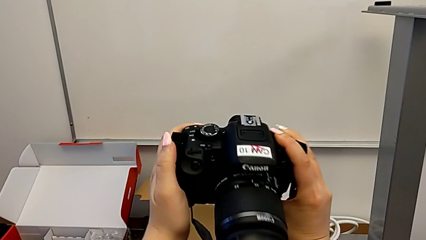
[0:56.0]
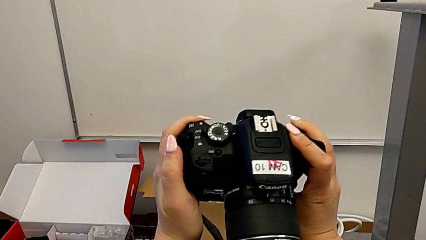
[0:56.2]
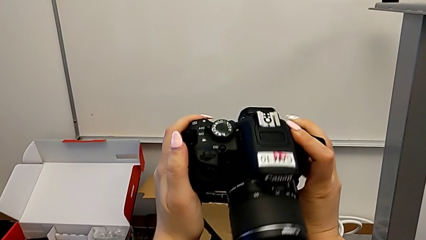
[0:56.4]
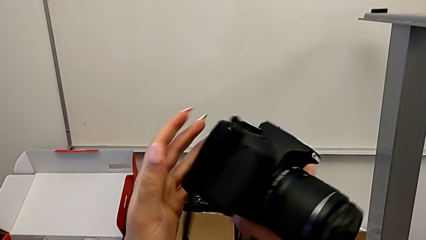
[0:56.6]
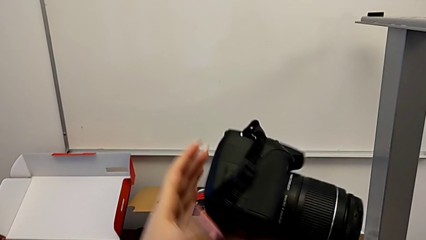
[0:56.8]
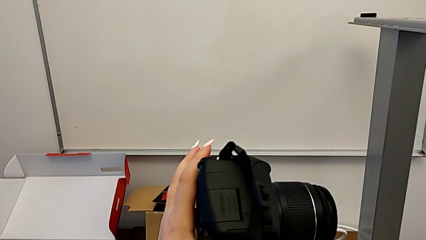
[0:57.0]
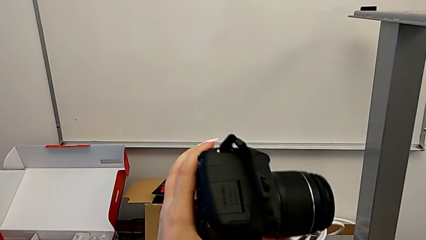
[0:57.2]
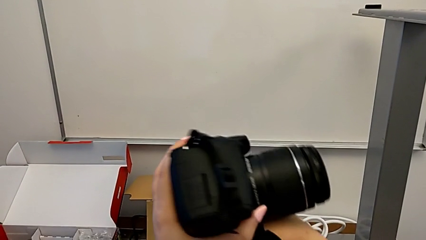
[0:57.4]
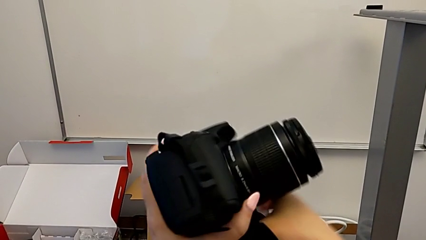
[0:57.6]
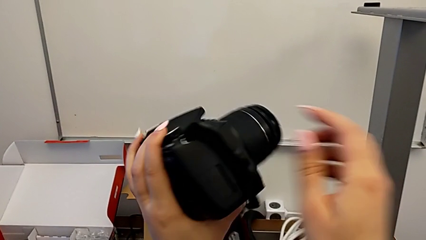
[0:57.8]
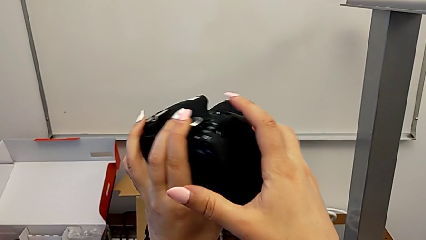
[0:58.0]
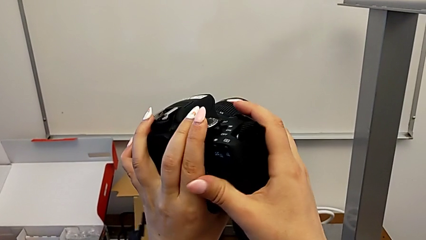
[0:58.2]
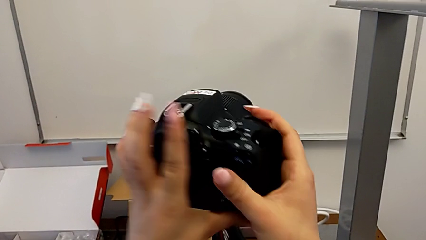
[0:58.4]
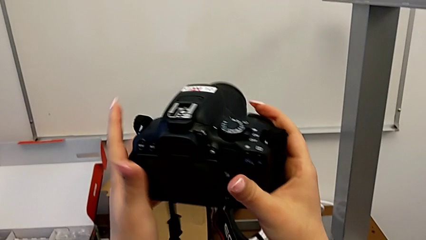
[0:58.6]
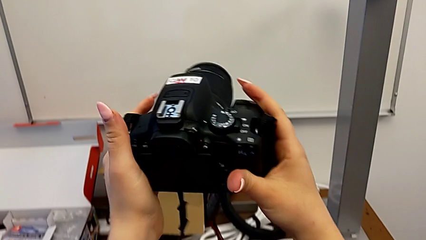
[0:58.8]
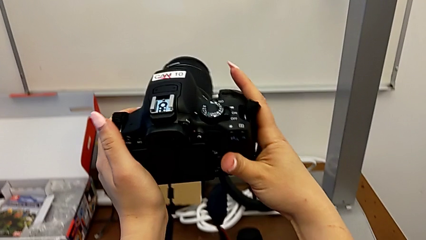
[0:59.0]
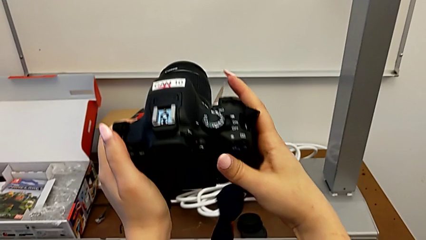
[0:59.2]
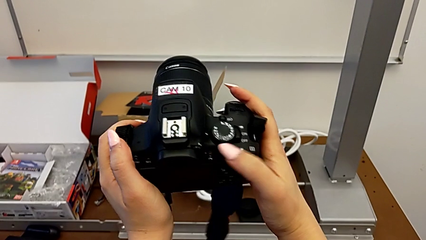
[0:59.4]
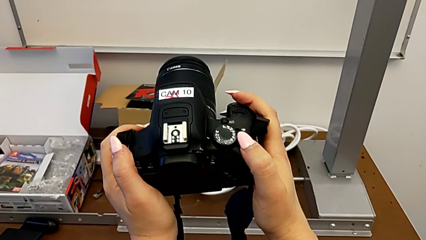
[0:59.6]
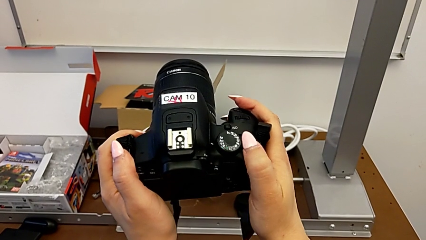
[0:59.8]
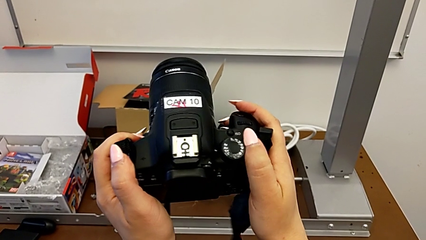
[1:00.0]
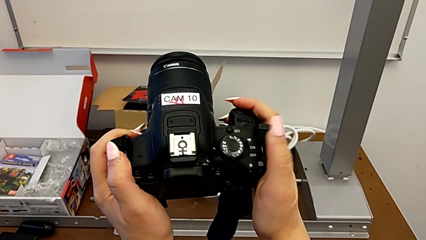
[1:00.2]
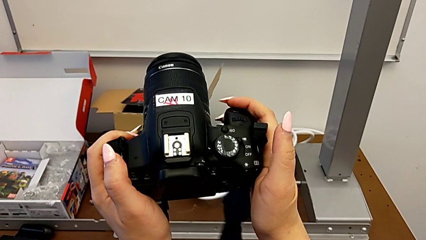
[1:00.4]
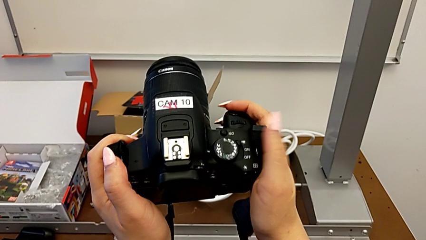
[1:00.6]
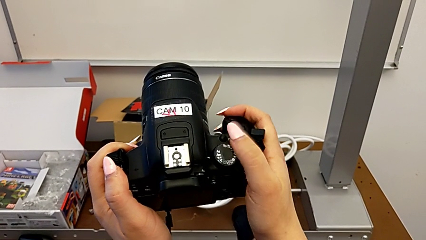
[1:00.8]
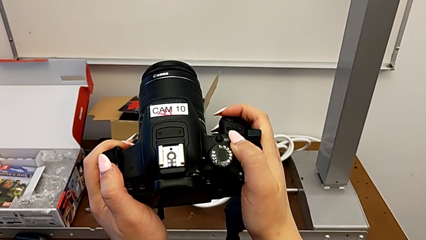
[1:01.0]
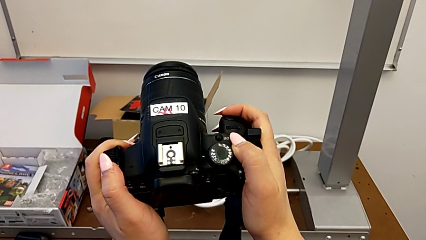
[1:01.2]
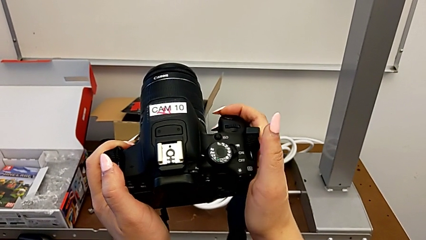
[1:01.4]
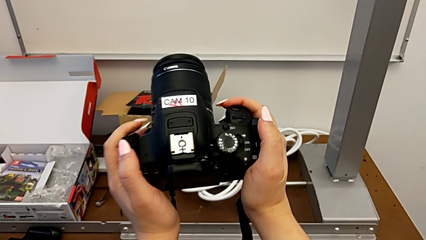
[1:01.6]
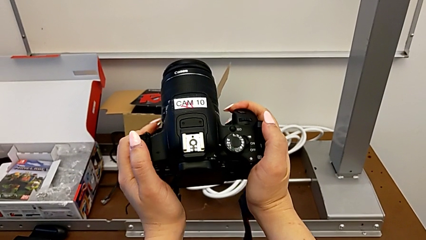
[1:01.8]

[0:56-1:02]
The camera wearer turns on their DSLR. They flip the DSLR, push the power button and slide it.

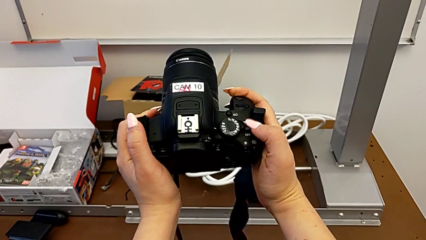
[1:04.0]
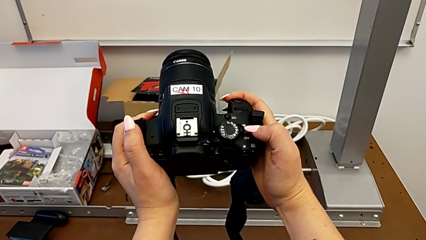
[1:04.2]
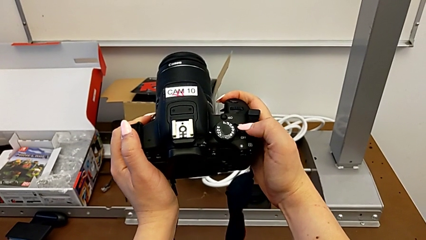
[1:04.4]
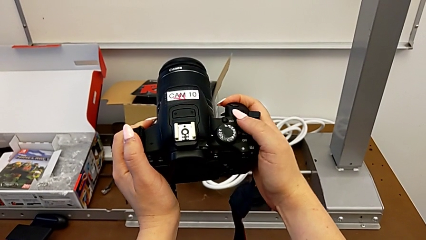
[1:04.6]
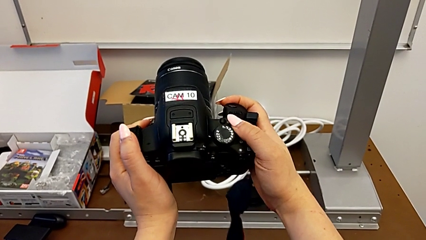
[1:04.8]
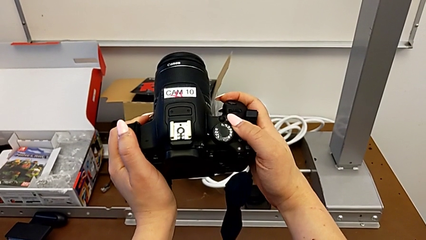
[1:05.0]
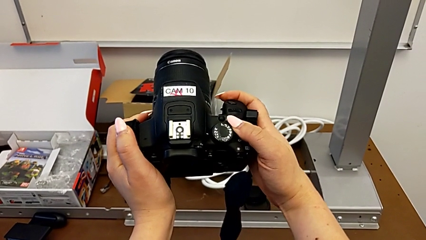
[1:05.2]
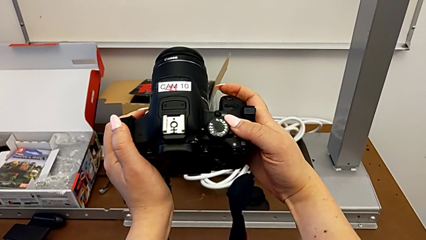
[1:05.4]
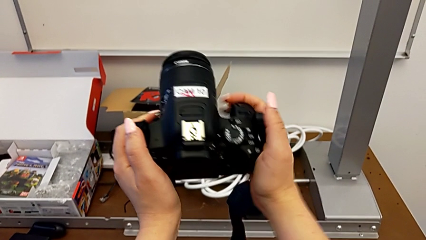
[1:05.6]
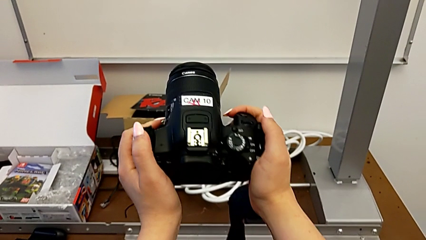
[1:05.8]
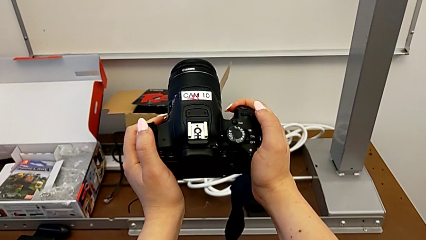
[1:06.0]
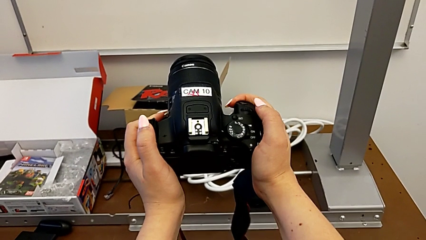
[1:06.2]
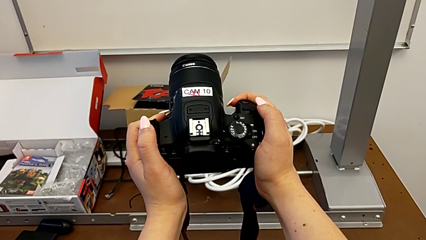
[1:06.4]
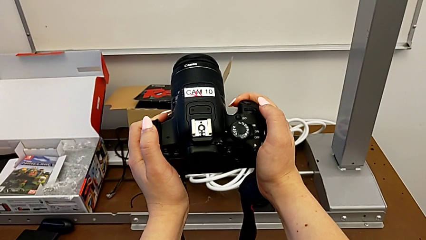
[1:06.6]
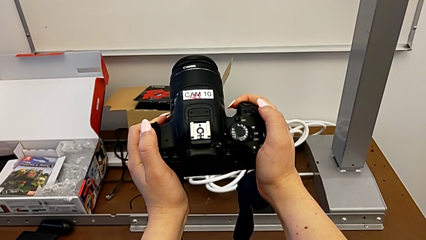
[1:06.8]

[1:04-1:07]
The camera wearer turns off their DSLR. They slide the power button and hold the DSLR.

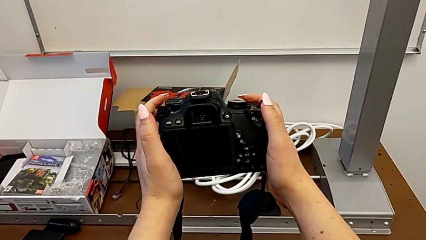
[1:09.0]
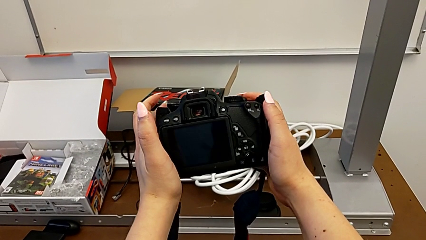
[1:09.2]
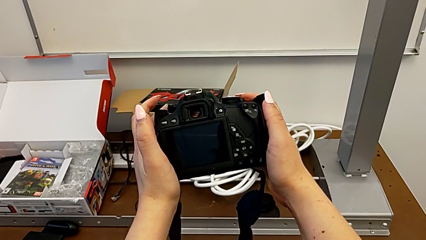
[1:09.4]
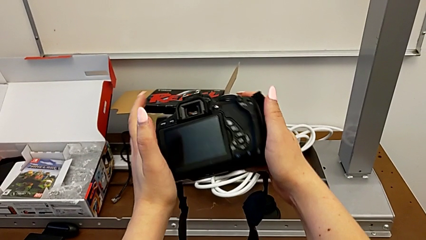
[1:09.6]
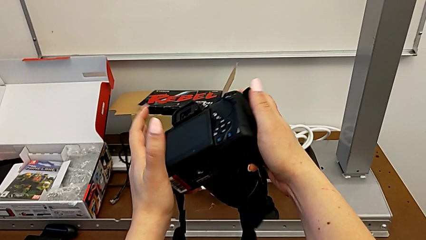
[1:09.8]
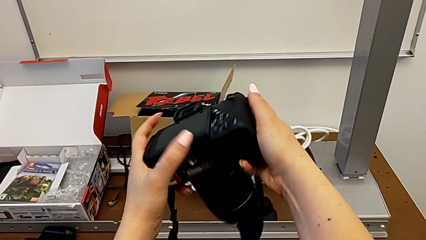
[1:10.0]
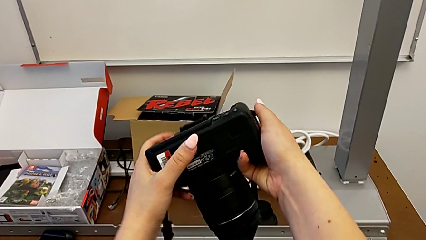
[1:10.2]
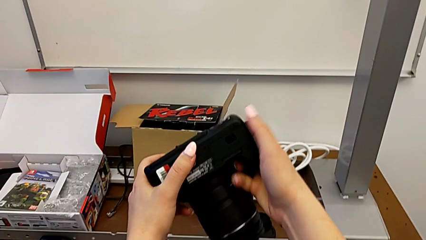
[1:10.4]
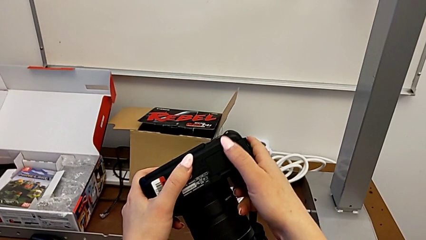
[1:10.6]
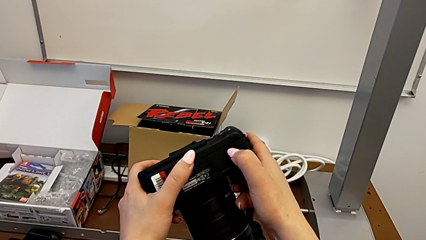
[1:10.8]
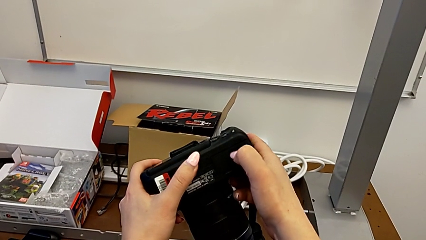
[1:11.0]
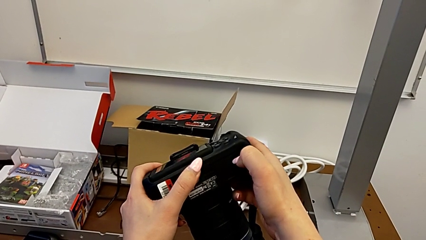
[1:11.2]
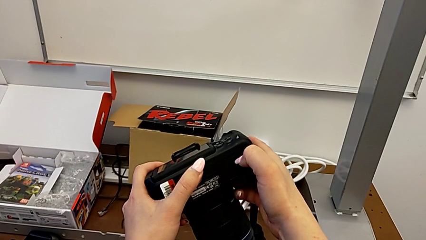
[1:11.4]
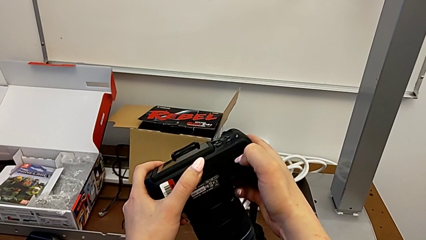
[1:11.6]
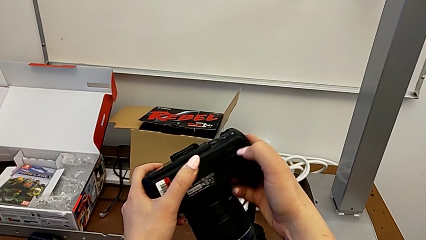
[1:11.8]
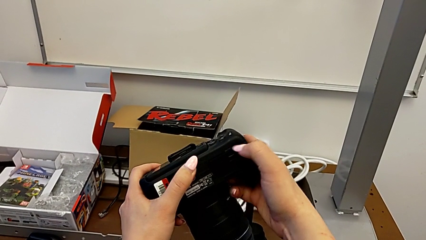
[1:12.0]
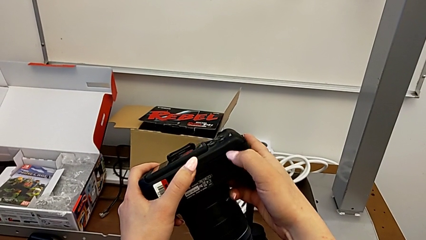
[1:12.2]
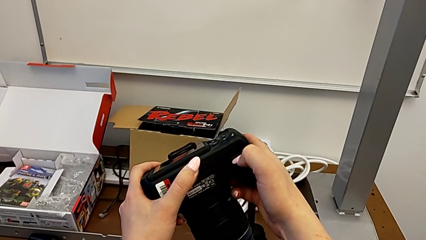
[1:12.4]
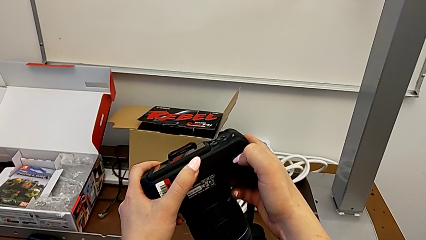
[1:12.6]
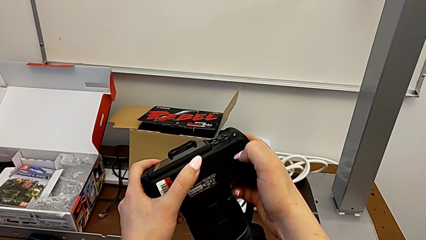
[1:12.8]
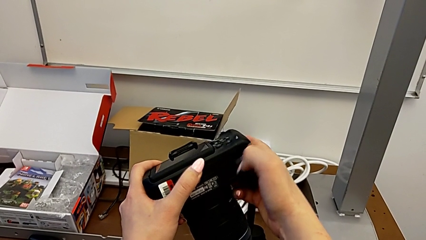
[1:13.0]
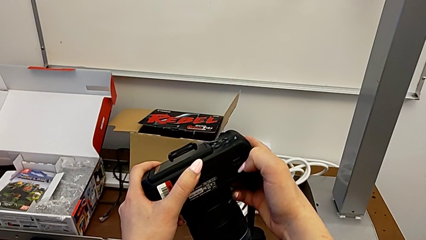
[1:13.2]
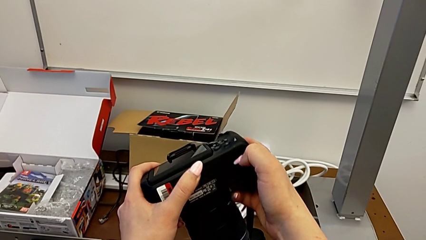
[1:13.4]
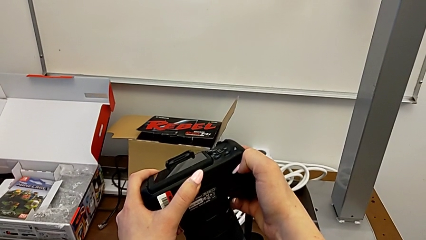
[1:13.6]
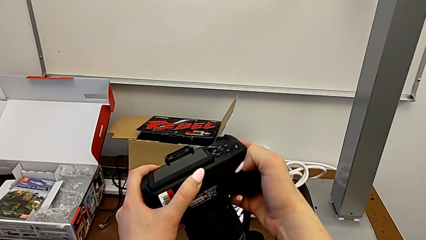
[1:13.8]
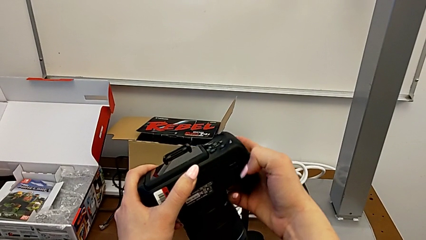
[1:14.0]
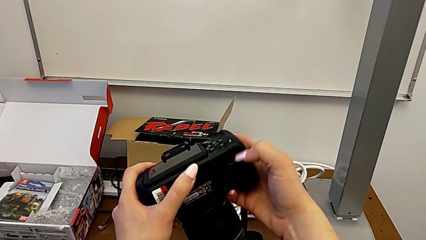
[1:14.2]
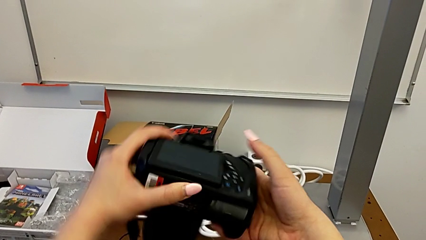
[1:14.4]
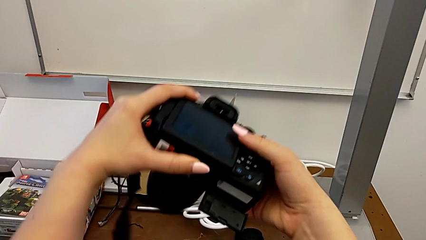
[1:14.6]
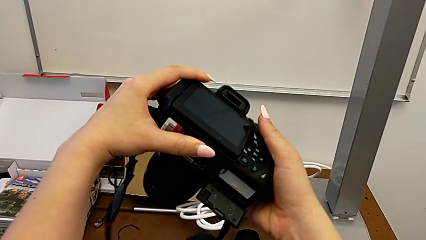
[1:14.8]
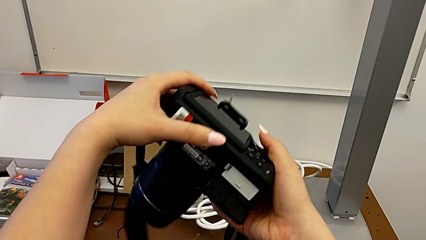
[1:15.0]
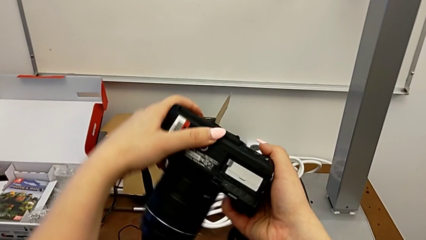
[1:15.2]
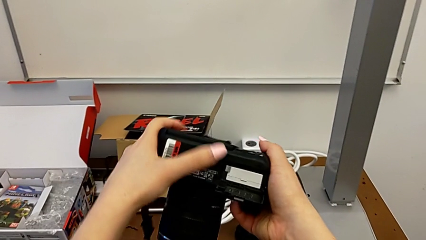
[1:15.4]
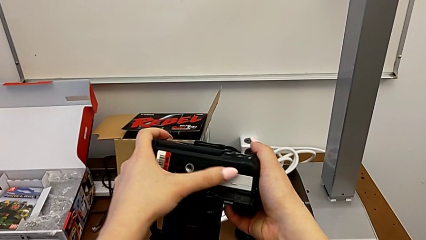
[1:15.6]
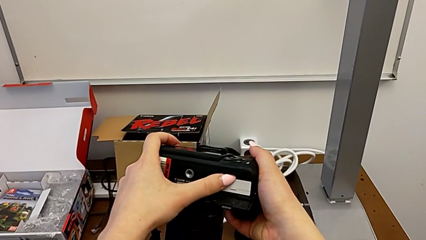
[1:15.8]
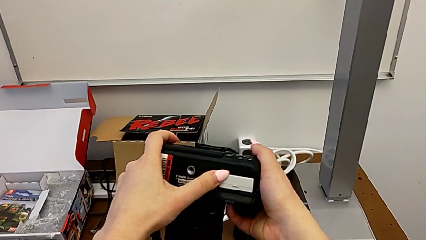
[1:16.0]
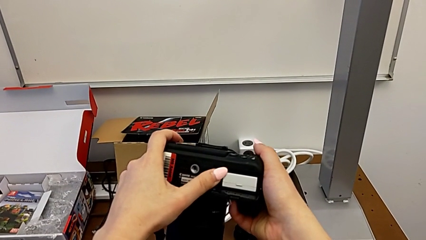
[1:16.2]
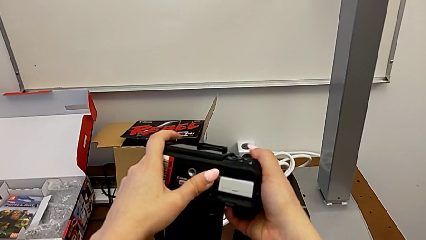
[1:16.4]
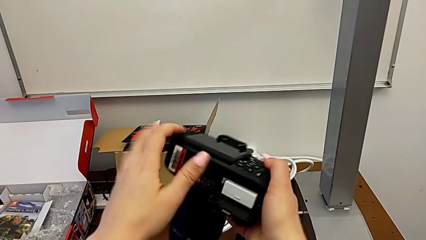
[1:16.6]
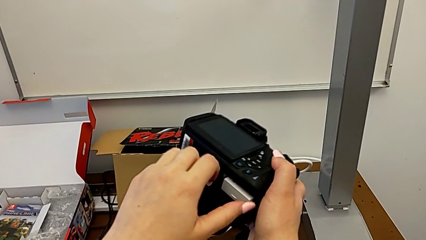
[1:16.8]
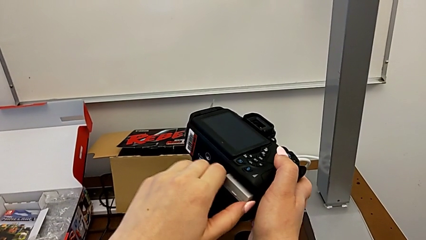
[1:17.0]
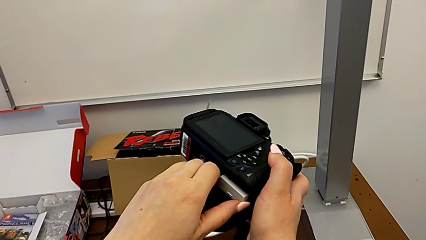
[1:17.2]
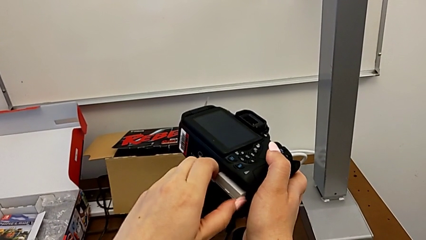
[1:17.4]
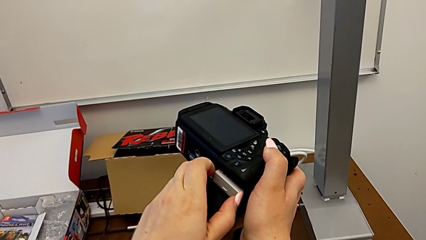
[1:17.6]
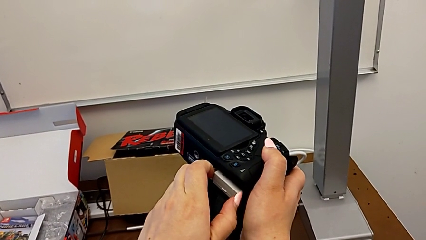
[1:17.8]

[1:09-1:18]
The camera wearer is changing the battery in the DSLR. They turn the DSLR, unlock the battery door, flip the DSLR, touch the battery and grab it.
